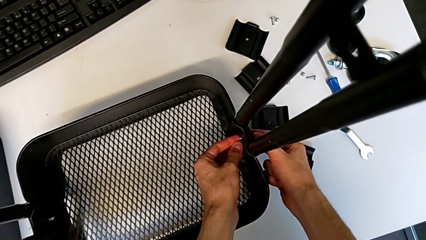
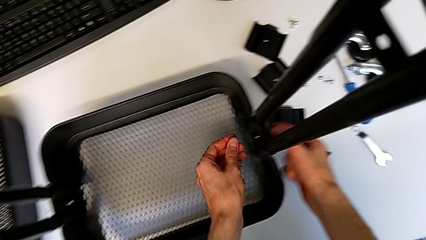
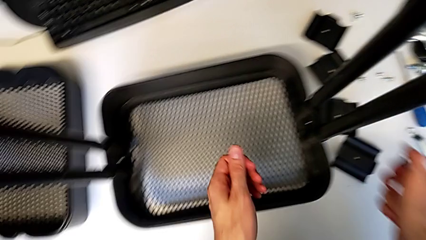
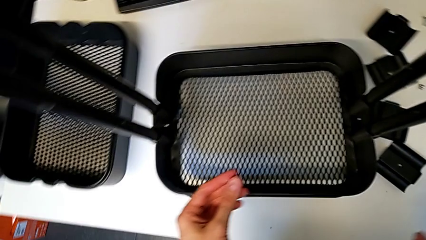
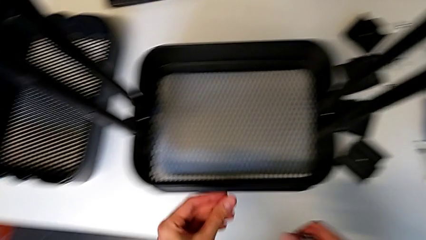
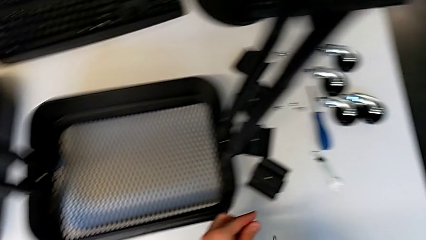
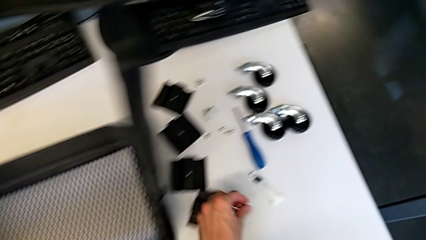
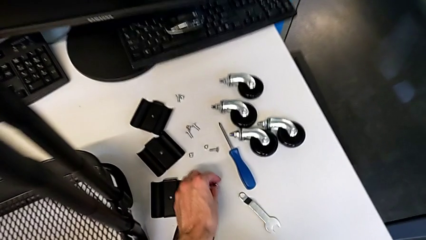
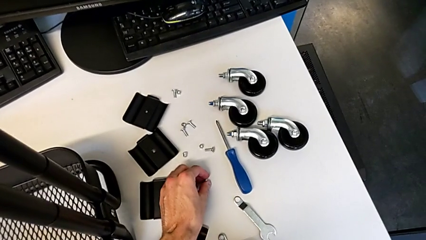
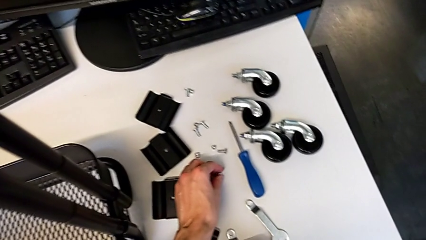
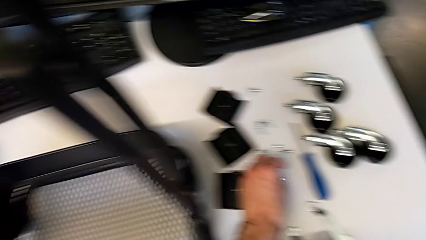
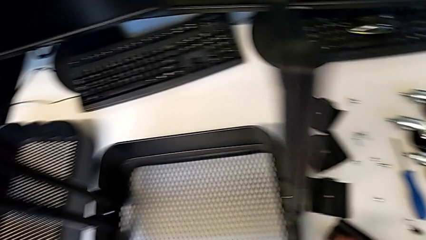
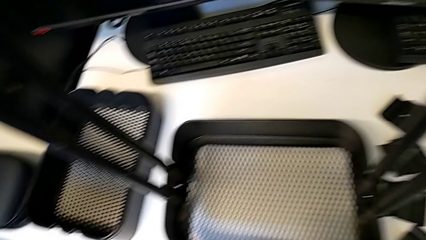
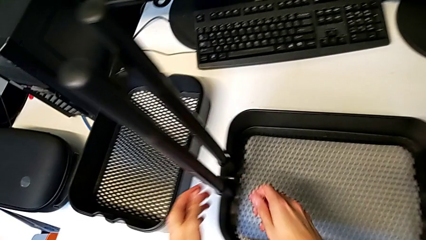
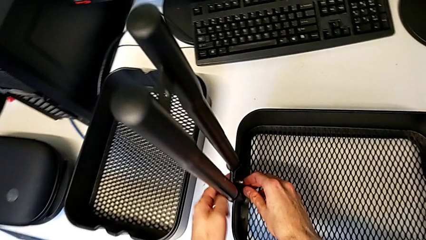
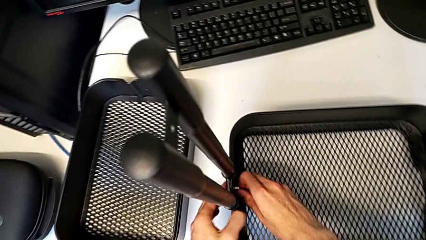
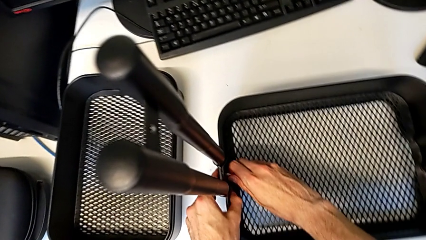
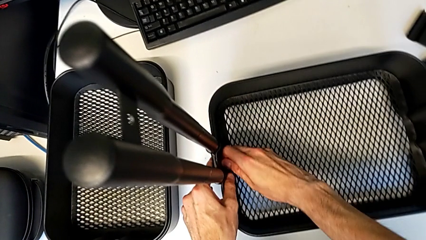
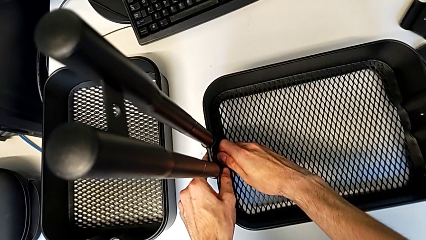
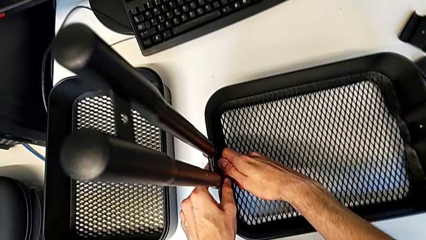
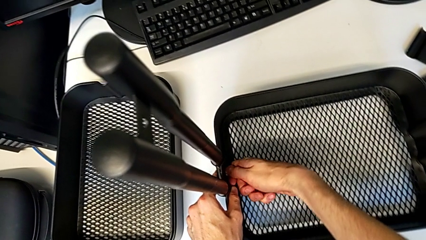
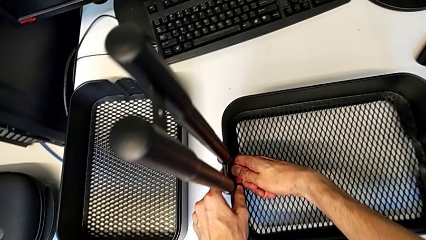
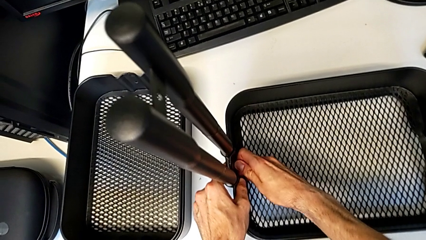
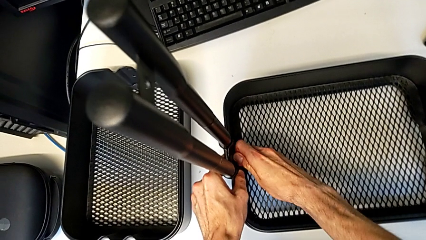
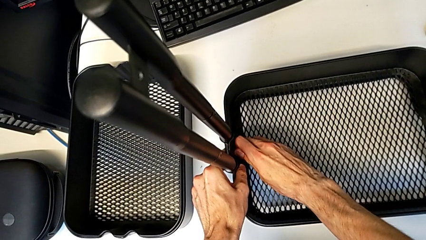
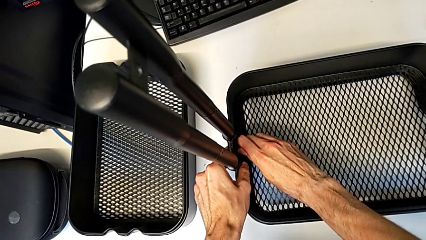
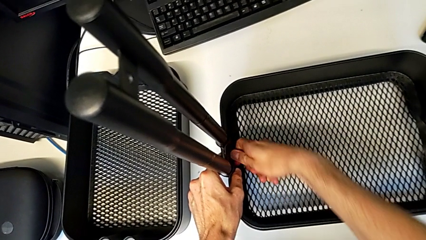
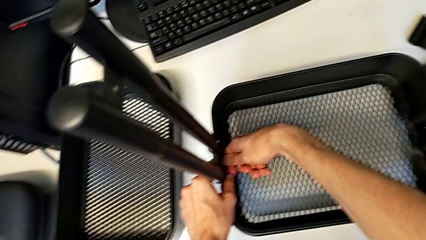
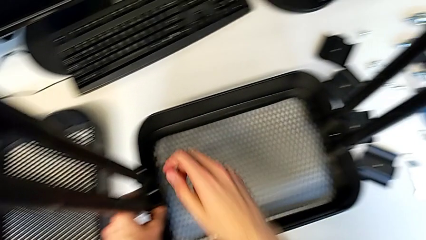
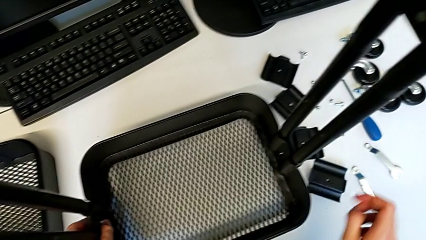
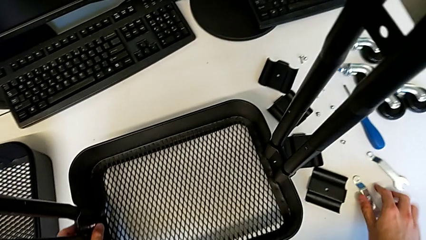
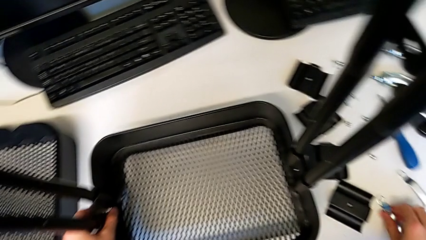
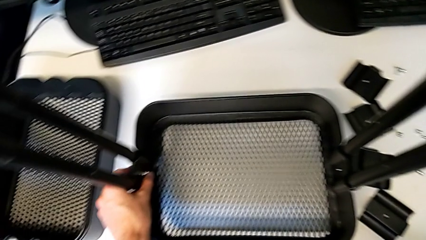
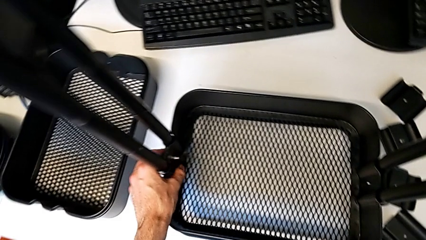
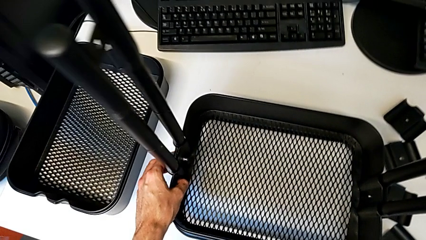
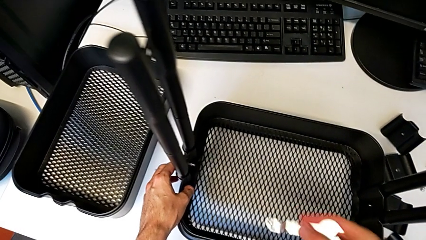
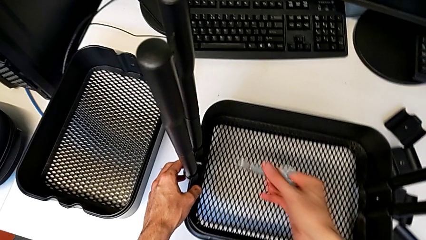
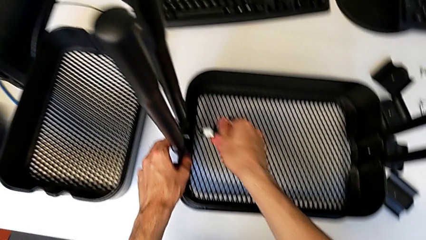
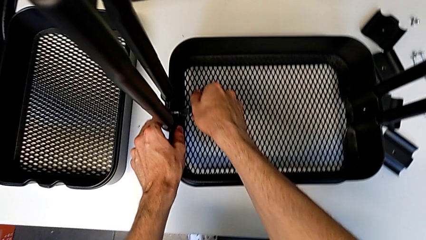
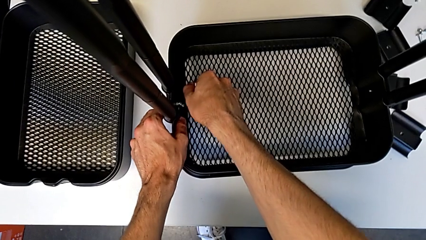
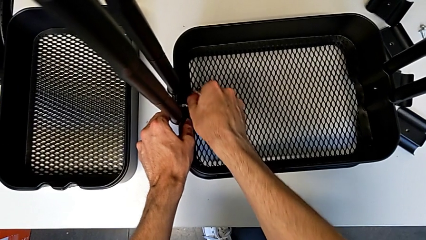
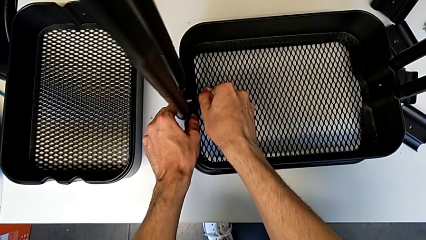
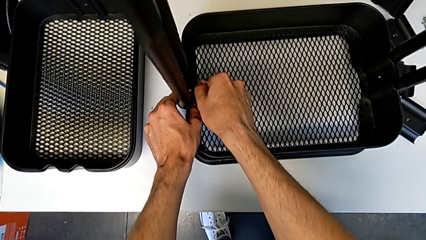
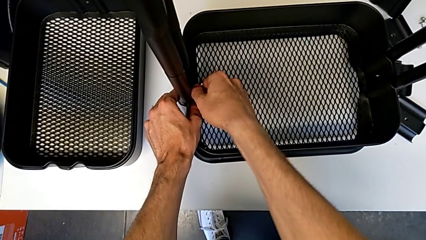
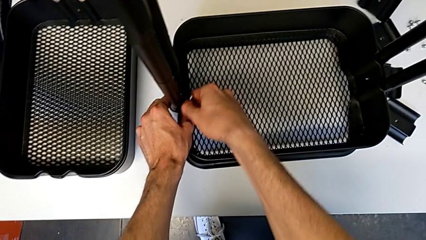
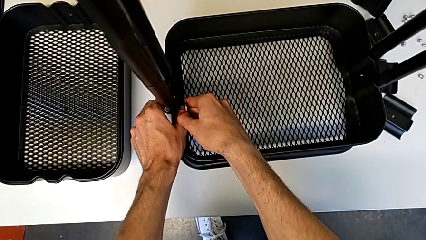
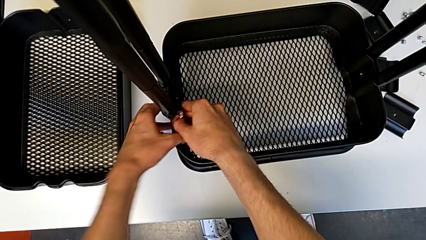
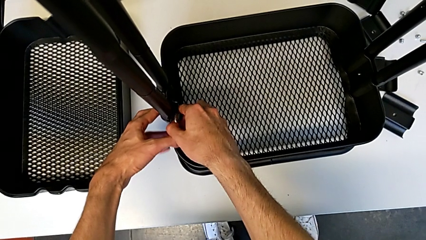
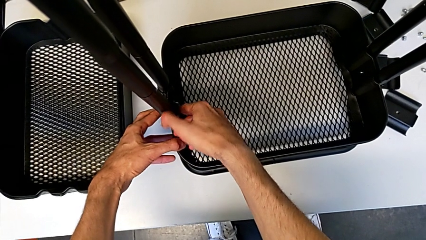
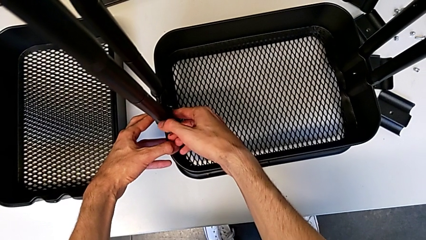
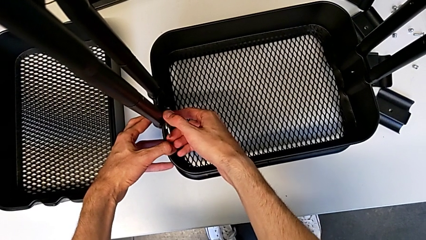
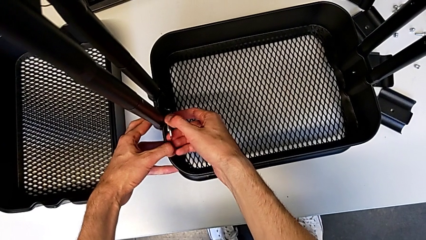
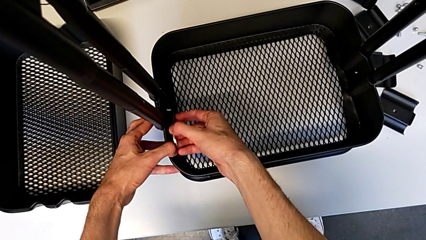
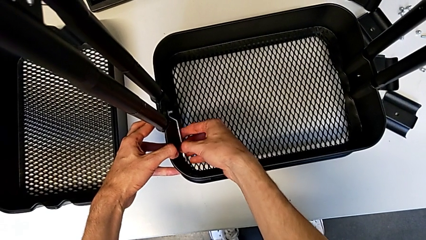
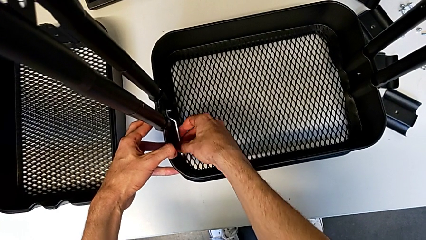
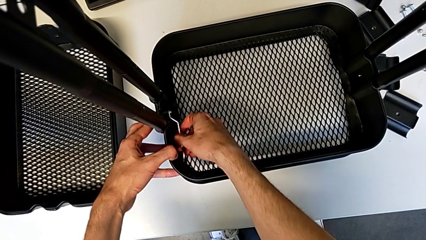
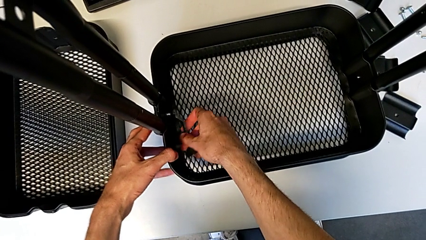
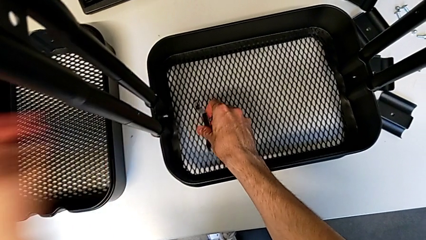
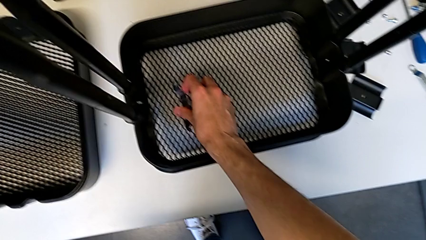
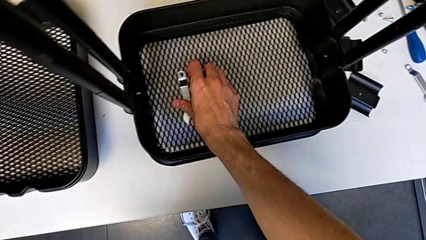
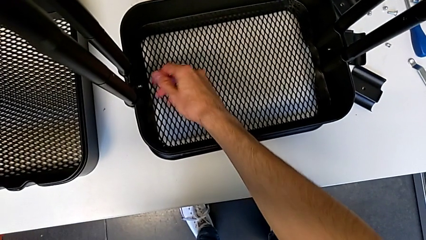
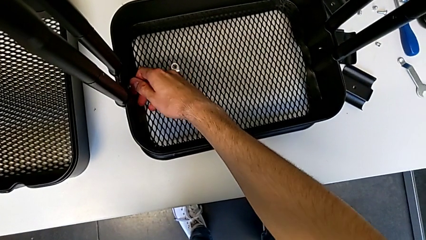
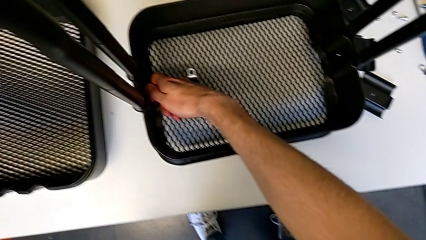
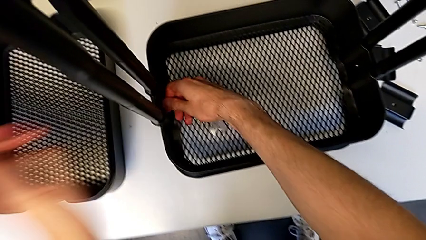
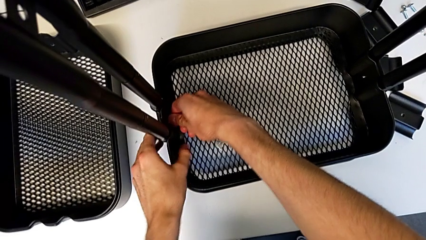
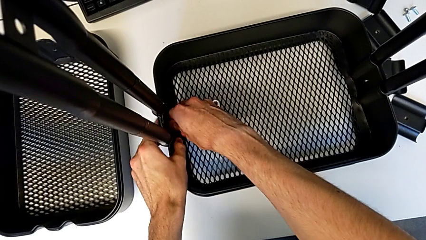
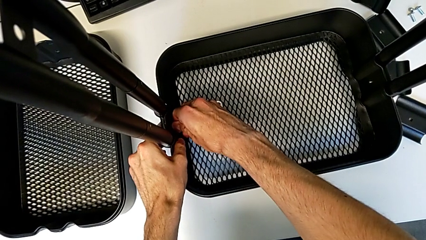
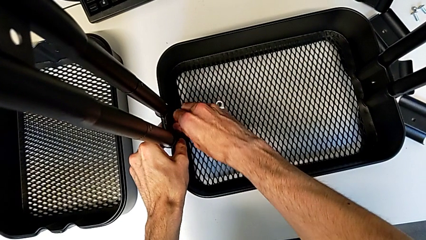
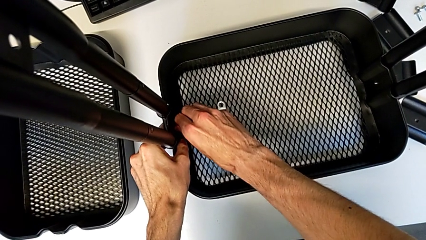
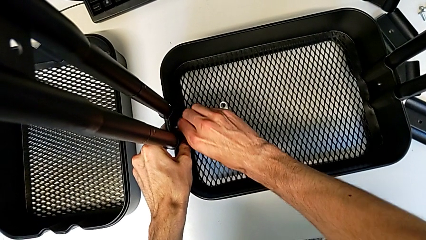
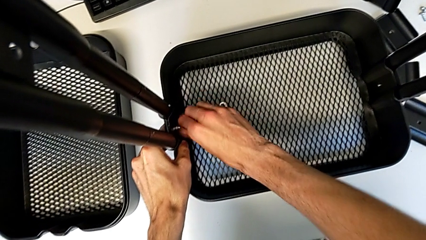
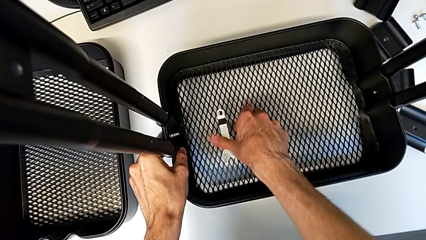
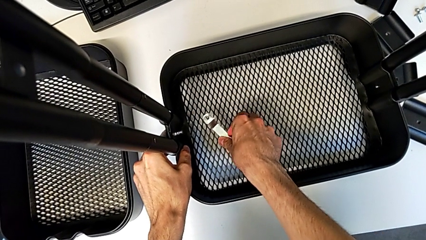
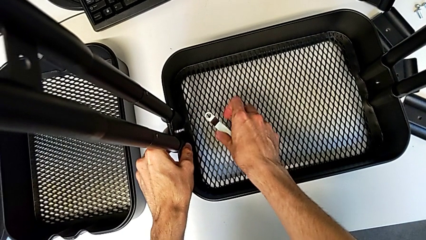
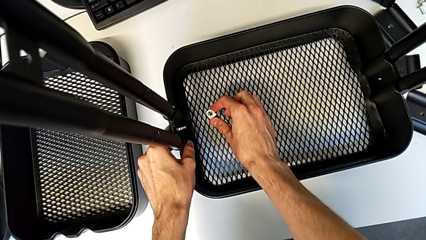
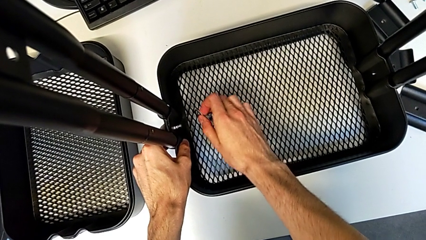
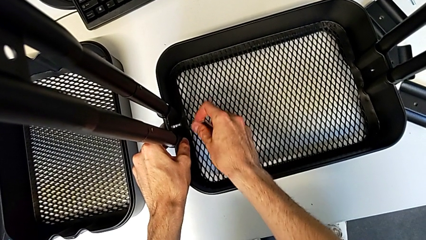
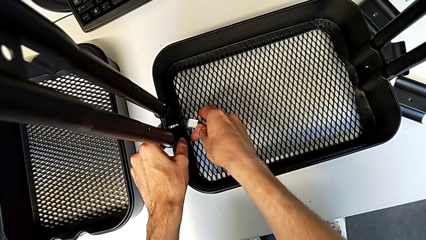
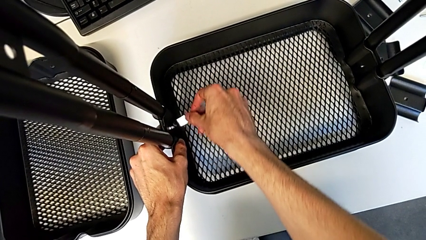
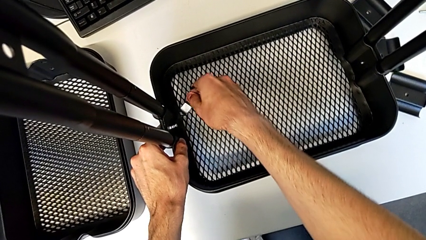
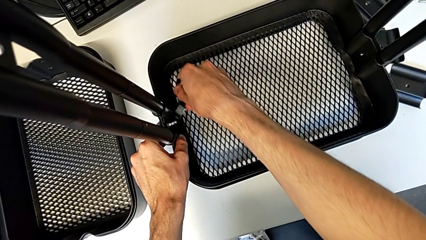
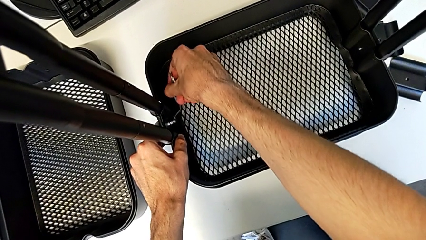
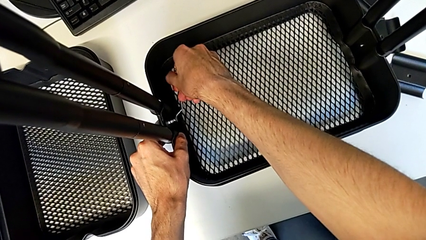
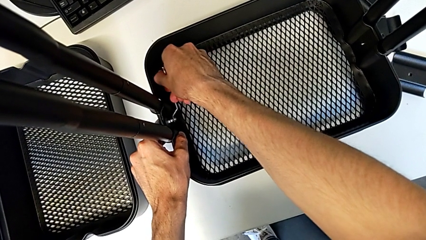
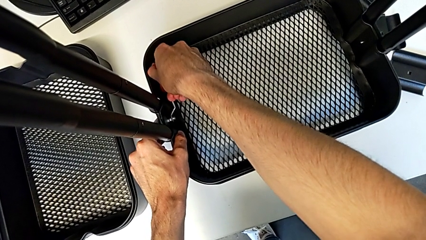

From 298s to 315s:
The camera wearer is disassembling the bottom grid tray. They place the hexagon cap nut, unscrew it, grab the hexagonal wrench, insert it, unscrew the hexagon cap nut, withdraw the hexagonal wrench, place it, unscrew the hexagon cap nut, grab the hexagonal wrench and insert it.
